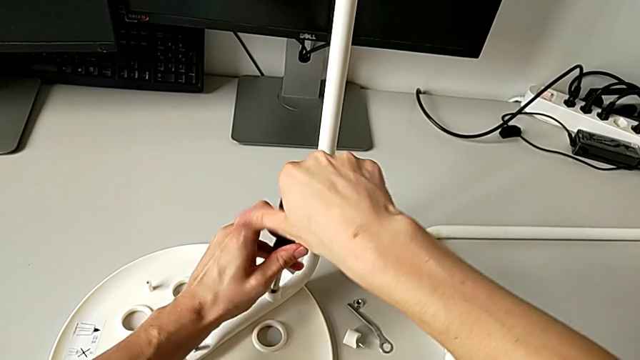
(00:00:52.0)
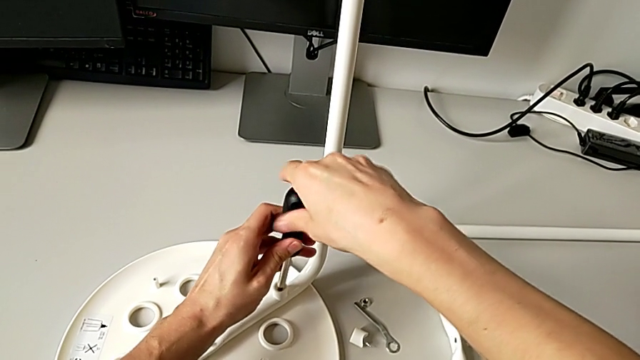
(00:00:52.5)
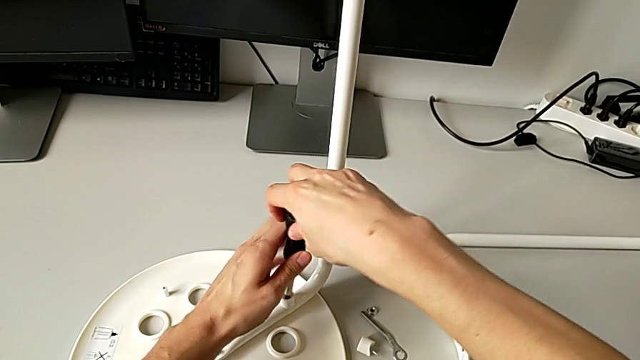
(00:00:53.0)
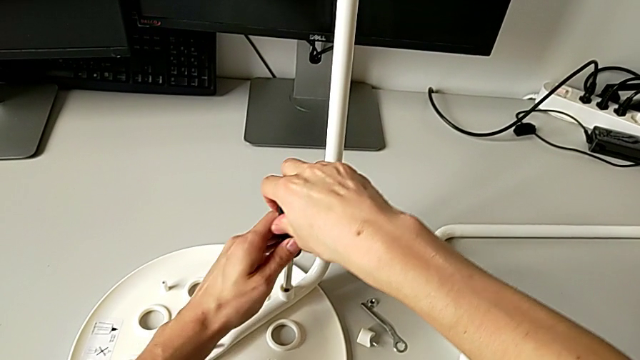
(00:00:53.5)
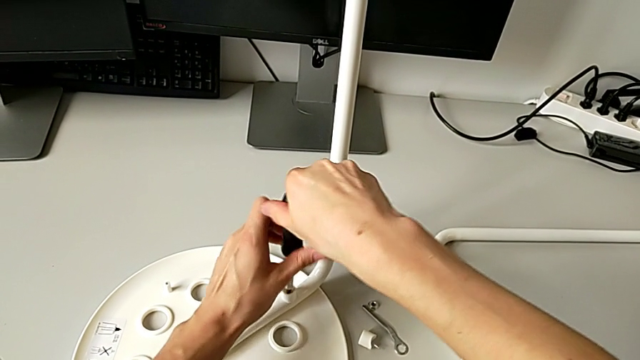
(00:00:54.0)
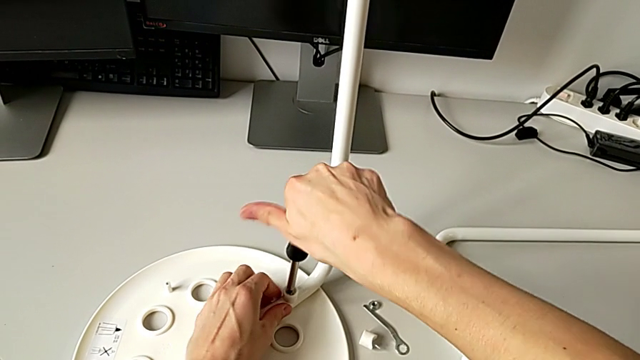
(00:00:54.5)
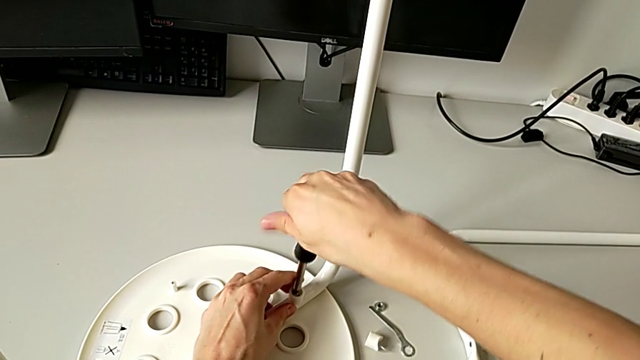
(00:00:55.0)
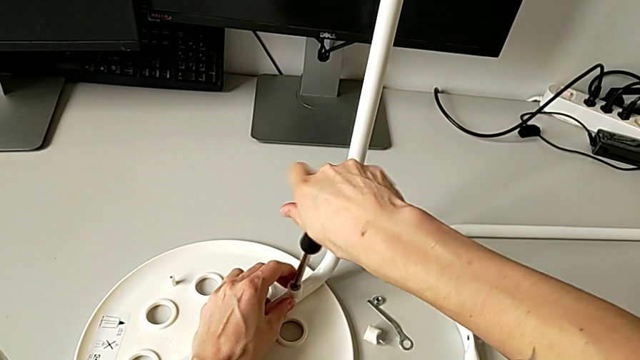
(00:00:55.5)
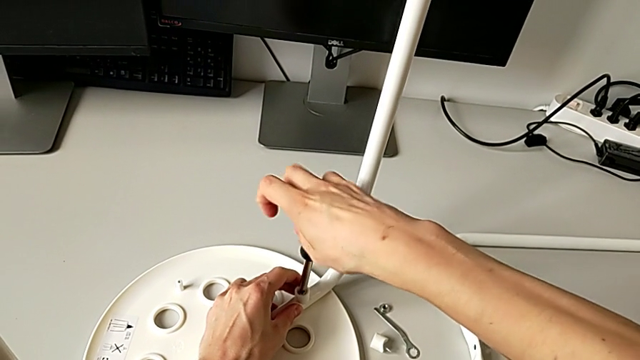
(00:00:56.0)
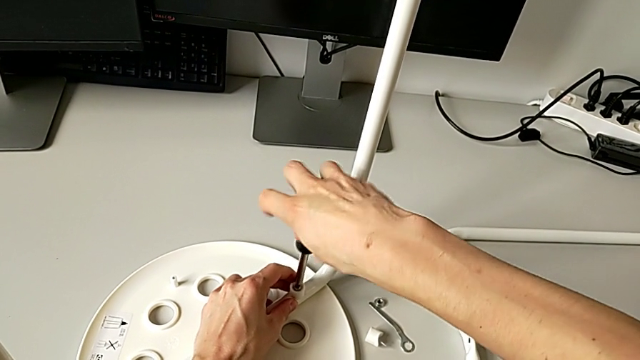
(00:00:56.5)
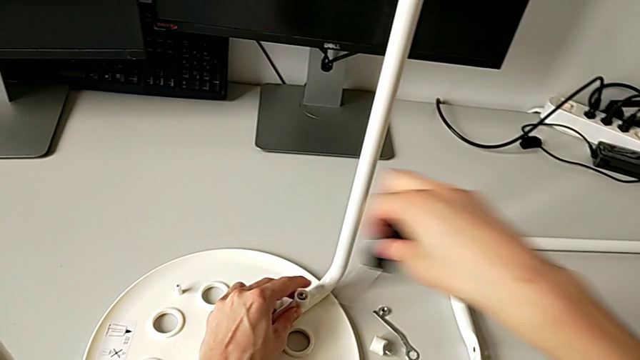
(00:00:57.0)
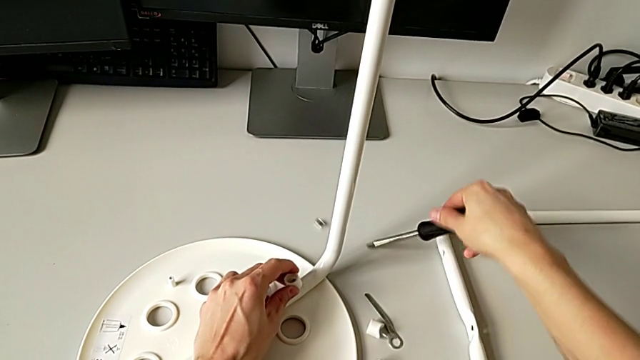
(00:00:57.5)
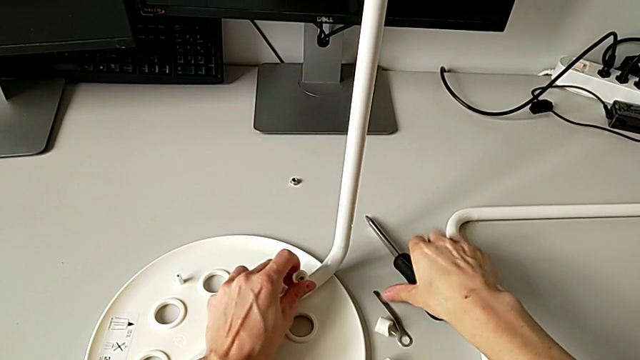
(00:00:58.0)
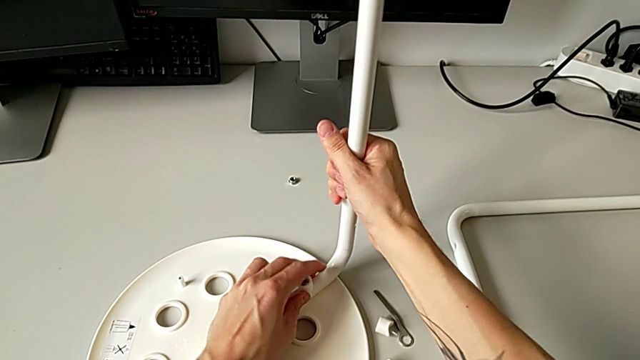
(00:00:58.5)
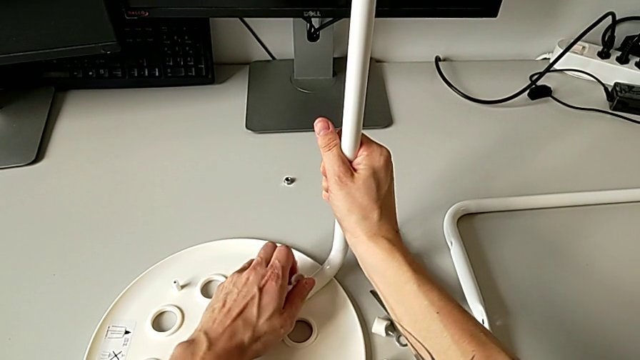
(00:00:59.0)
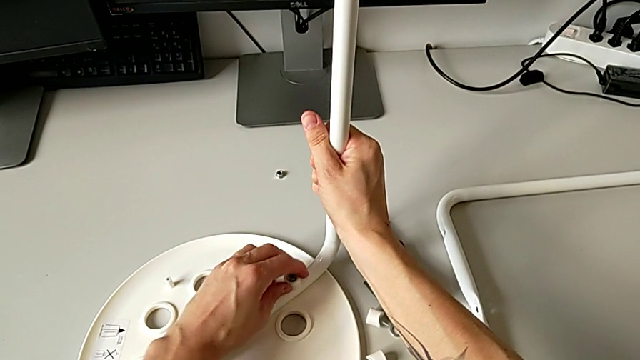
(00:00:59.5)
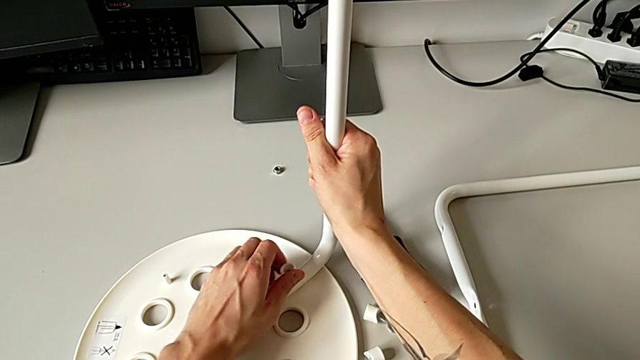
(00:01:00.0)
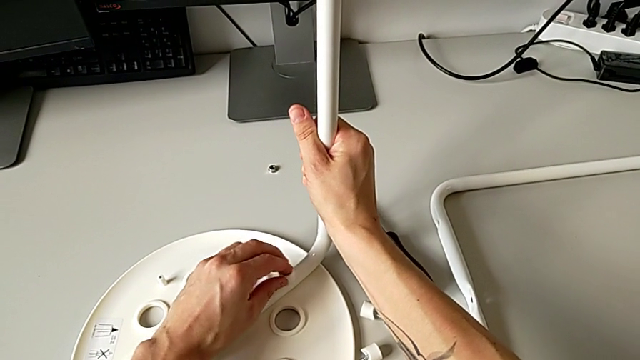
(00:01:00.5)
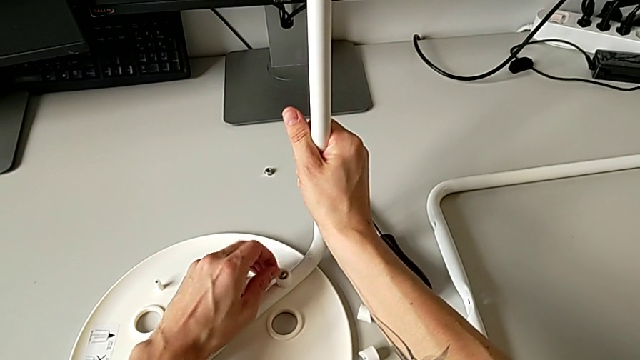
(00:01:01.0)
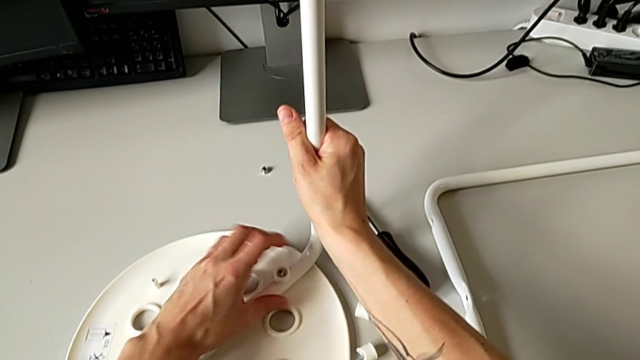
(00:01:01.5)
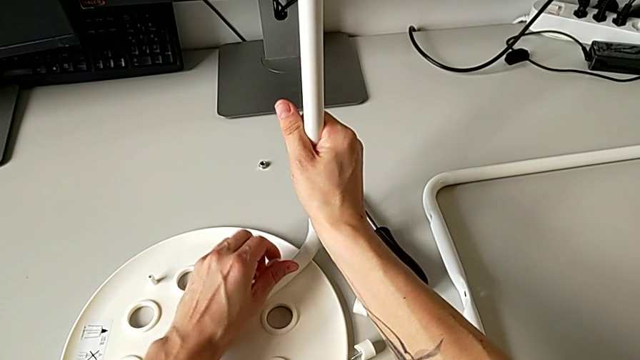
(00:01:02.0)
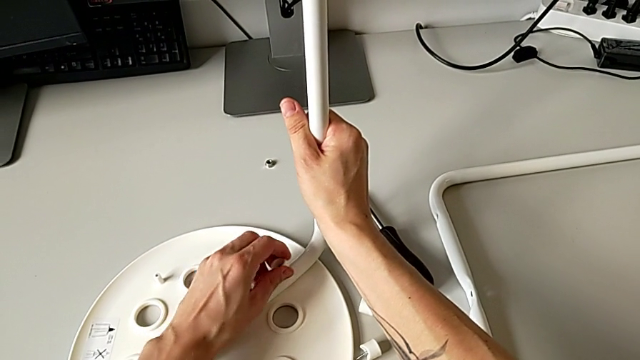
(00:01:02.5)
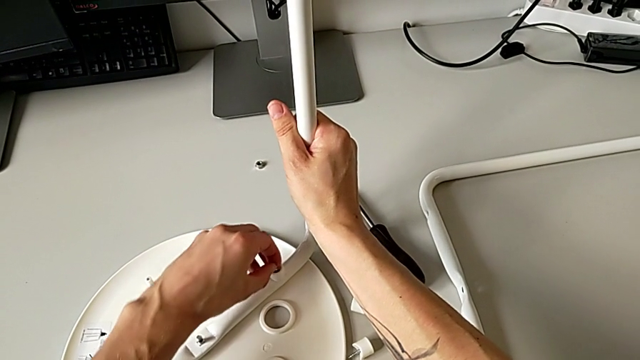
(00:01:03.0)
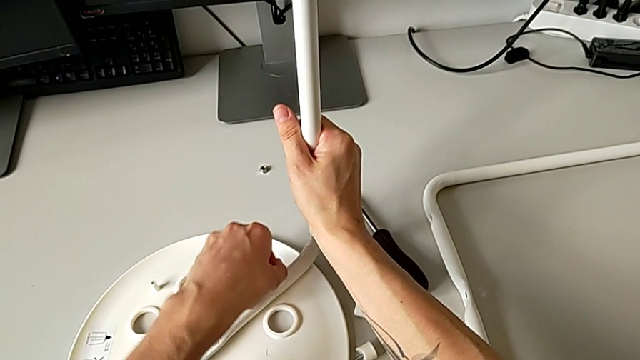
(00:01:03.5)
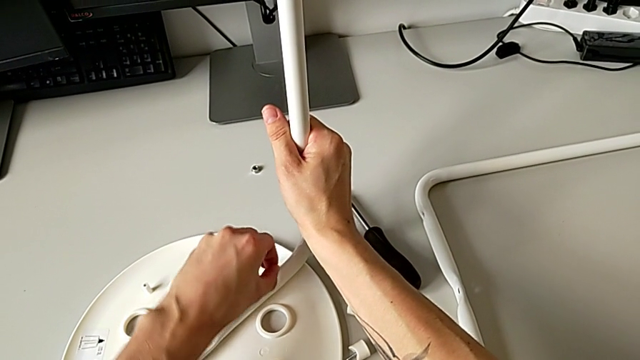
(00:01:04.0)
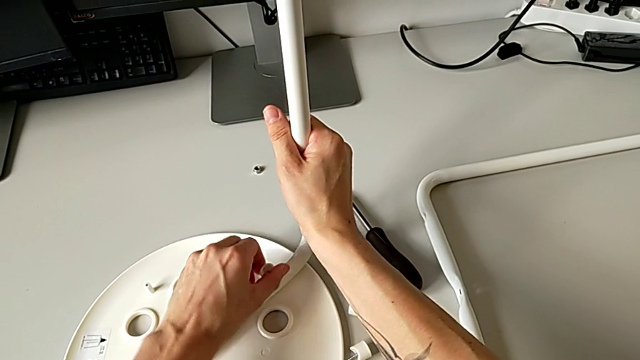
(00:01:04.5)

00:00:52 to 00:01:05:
The camera wearer is disassembling the second pair of legs of the chair. They keep unscrewing the fourth screw with the right hand, hold the fourth washer with the left hand, drop the black screwdriver, unscrew the fourth screw with the left hand and hold the second leg with the right hand.

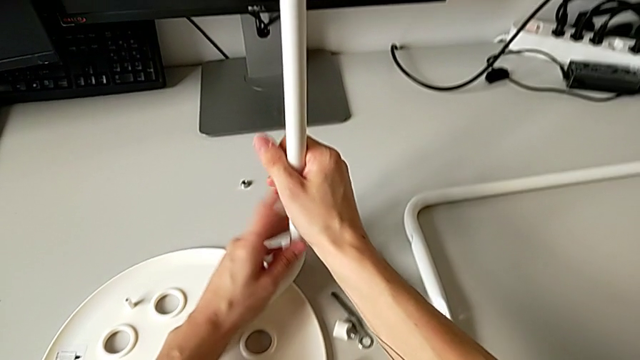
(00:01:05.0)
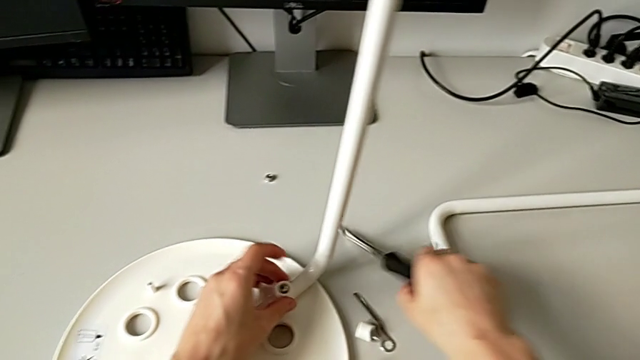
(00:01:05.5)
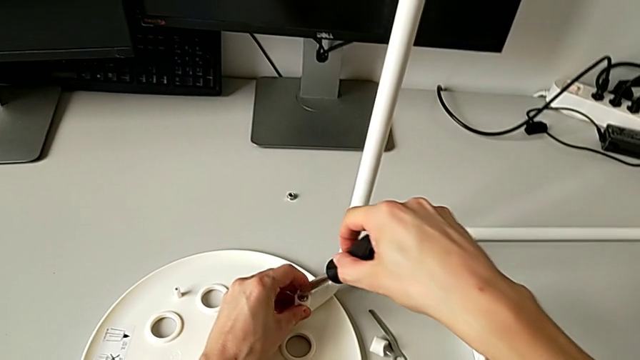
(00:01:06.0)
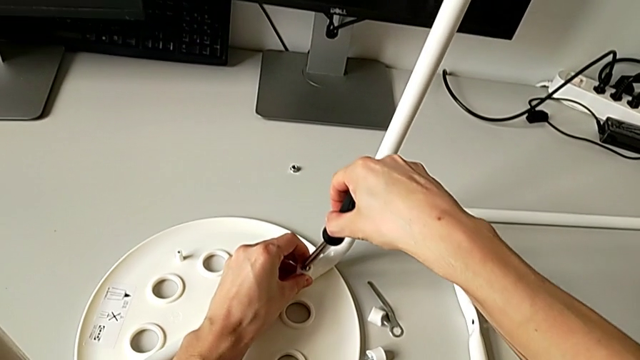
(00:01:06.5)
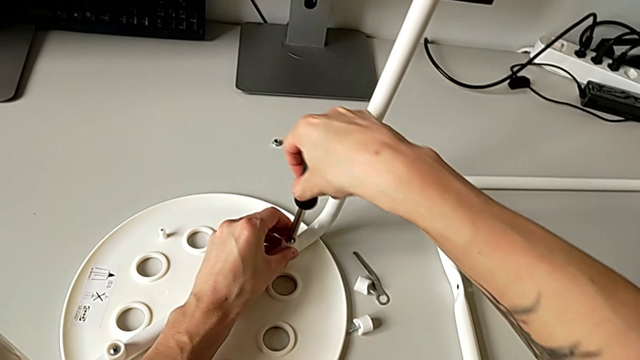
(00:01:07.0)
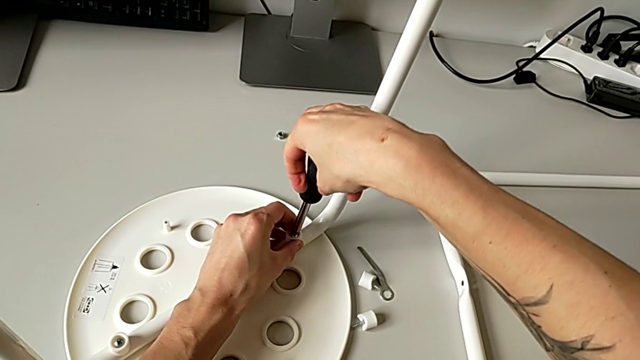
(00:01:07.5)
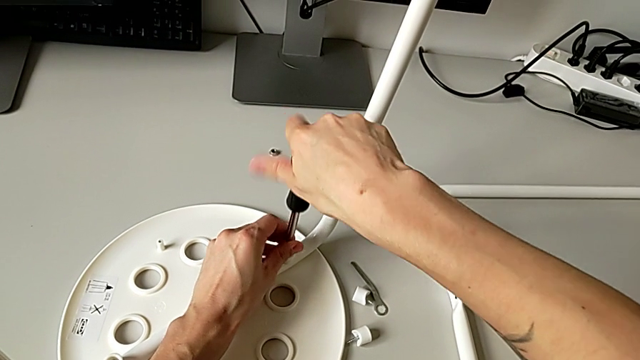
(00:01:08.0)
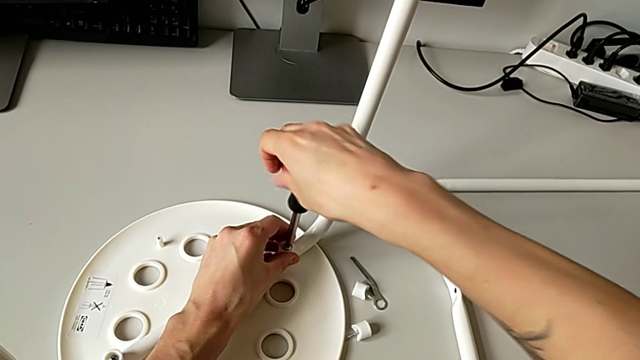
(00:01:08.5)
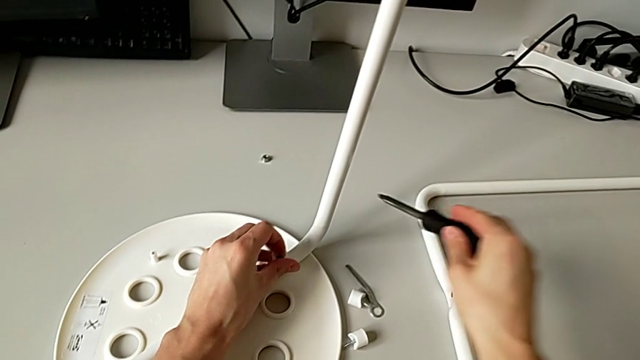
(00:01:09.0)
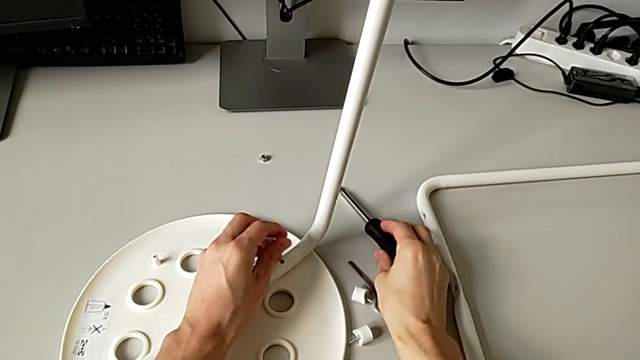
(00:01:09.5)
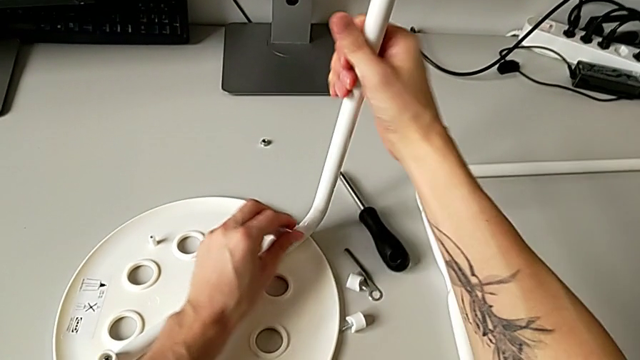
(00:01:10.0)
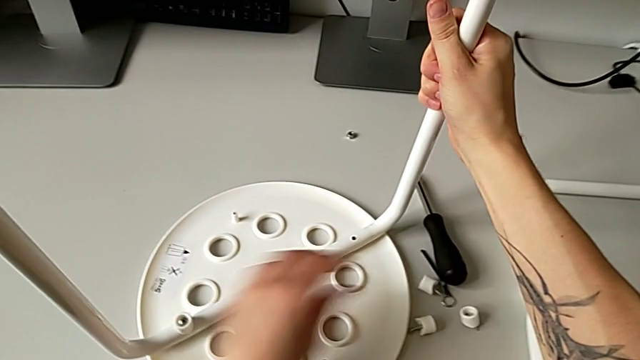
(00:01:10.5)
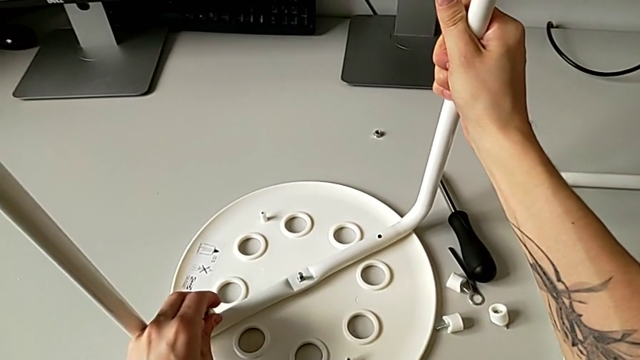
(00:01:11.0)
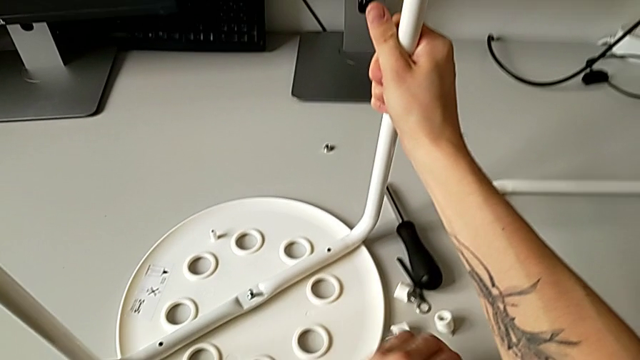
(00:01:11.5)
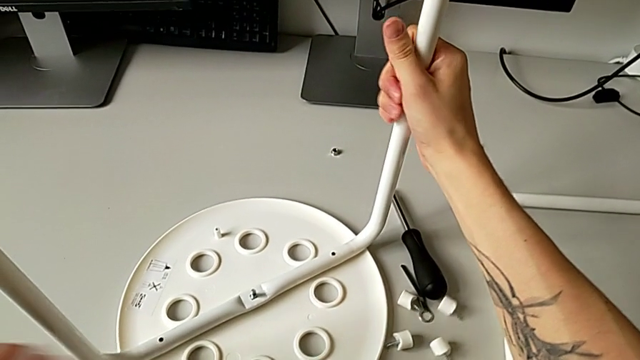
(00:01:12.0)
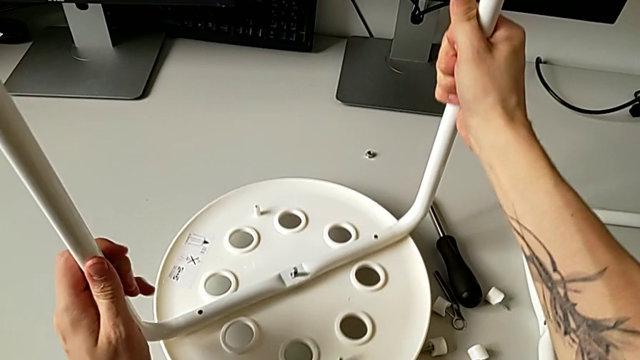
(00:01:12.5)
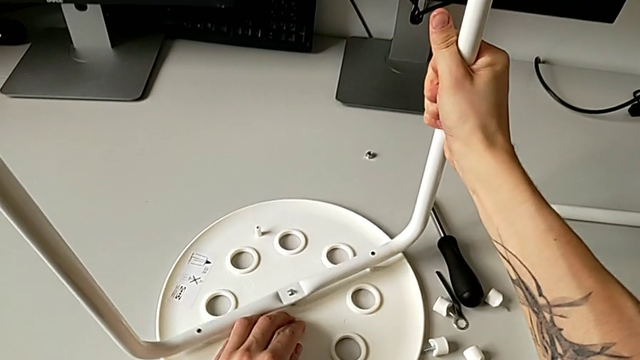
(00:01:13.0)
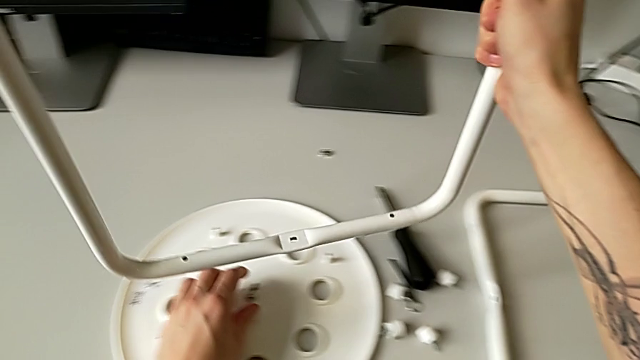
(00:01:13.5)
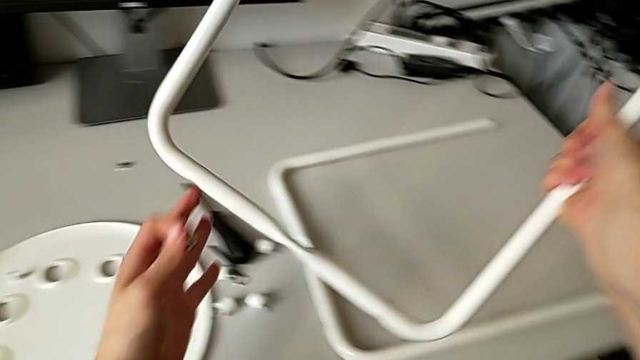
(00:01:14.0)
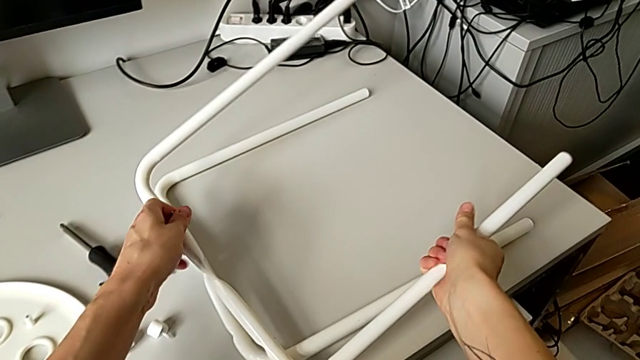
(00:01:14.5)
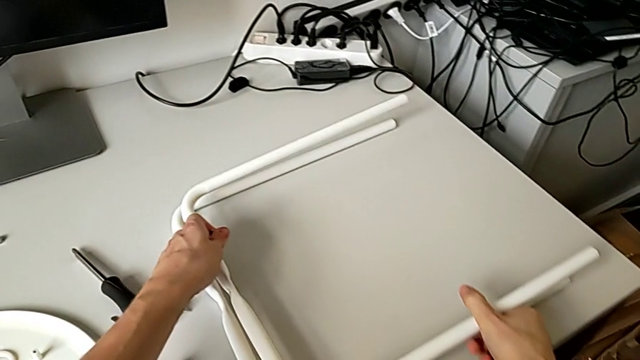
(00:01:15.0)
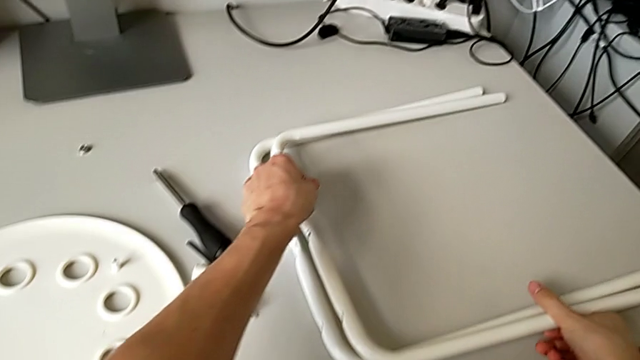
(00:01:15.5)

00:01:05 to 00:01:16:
The camera wearer is disassembling the second pair of legs of the chair. They grab the black screwdriver with the right hand, hold the fourth washer with the left hand, insert the fourth screw with the left hand, drop the black screwdriver with the right hand and disassemble the fourth washer with the left hand. They grab the second leg with the right hand, place the fourth washer with the left hand, lift the second leg with the right hand, disassemble the third washer with the right hand and grab the rounded seat with the left hand. They withdraw the second leg, grab the middle bolt with the left hand, lift the second leg and place it.
